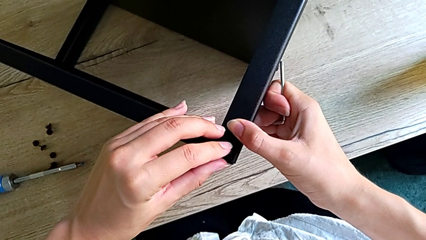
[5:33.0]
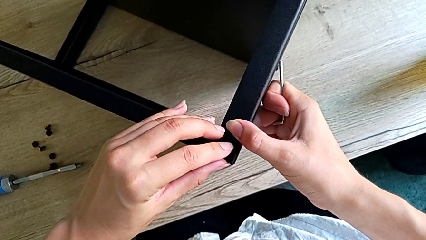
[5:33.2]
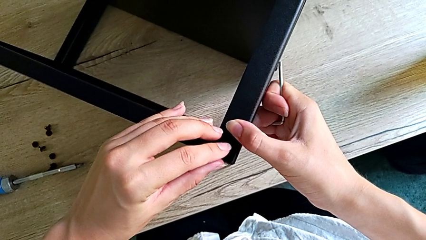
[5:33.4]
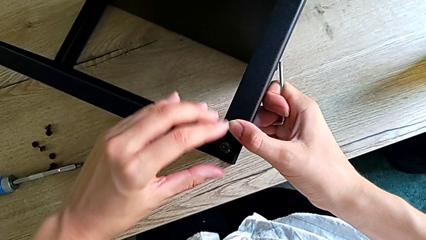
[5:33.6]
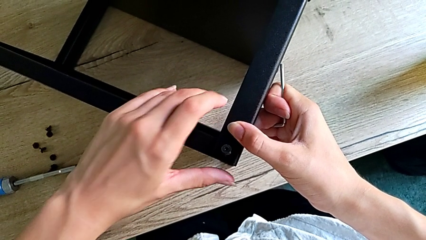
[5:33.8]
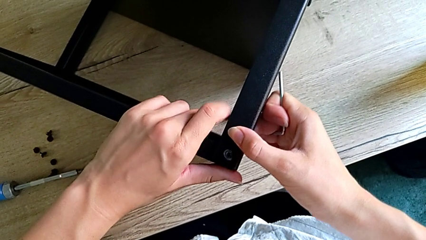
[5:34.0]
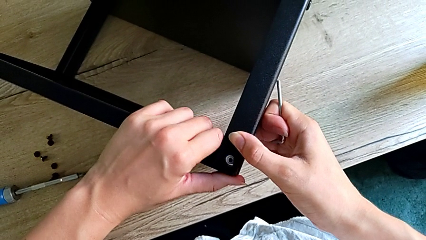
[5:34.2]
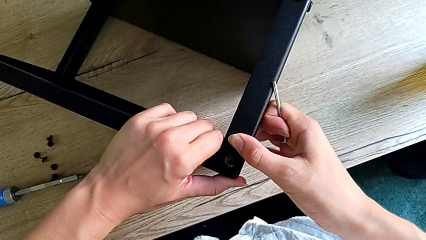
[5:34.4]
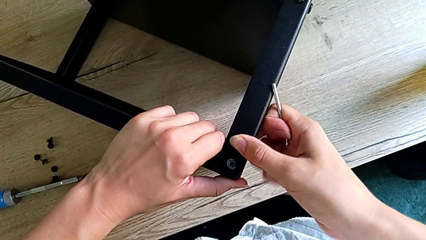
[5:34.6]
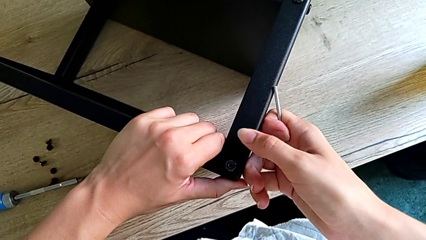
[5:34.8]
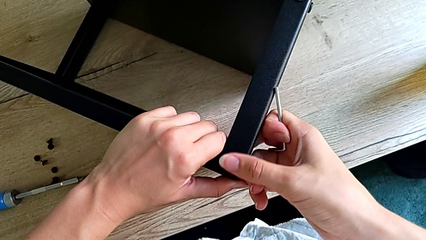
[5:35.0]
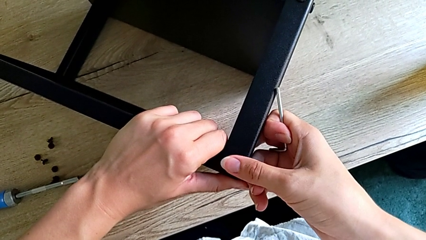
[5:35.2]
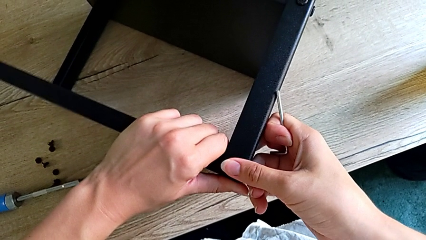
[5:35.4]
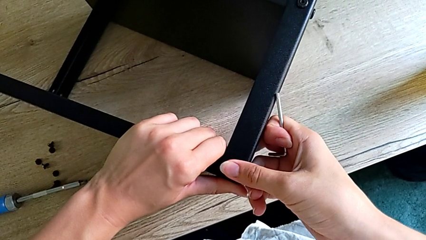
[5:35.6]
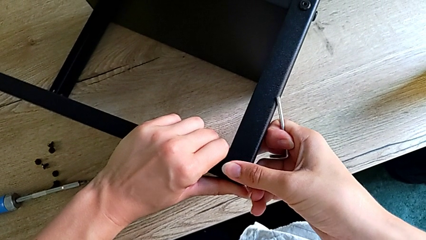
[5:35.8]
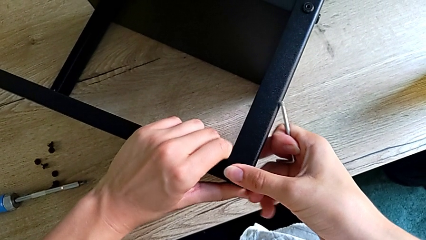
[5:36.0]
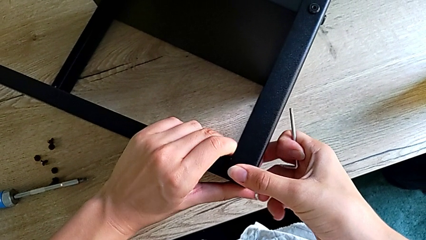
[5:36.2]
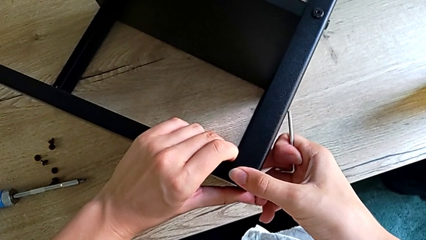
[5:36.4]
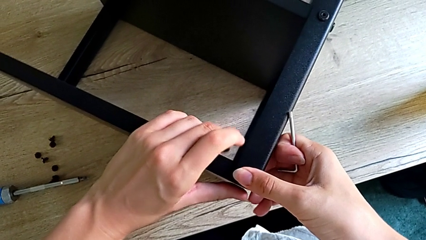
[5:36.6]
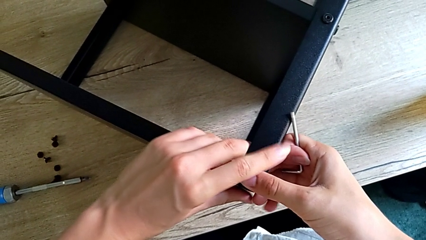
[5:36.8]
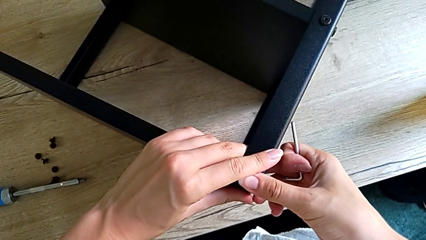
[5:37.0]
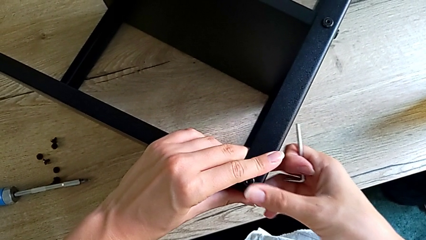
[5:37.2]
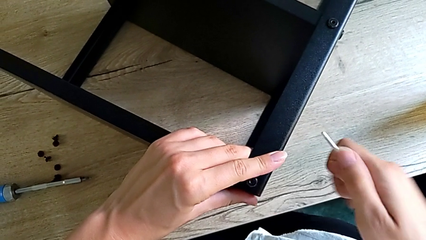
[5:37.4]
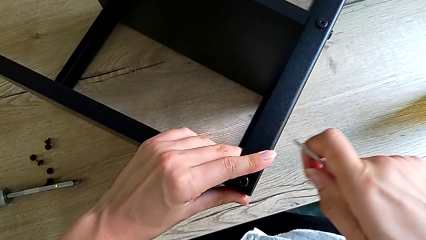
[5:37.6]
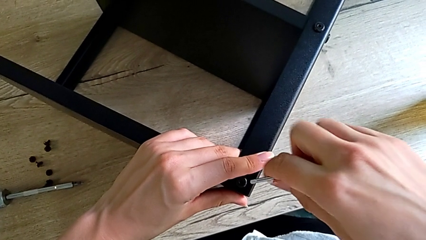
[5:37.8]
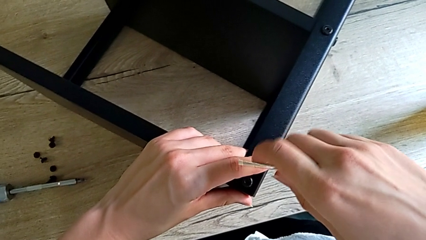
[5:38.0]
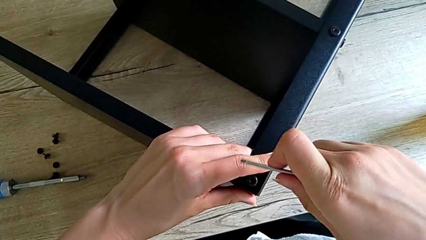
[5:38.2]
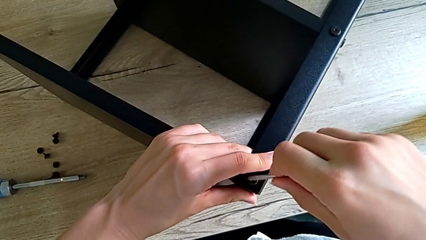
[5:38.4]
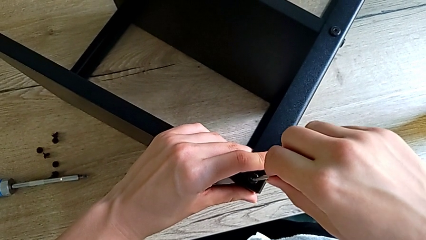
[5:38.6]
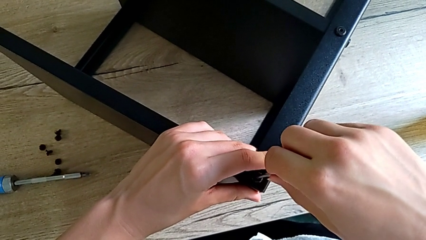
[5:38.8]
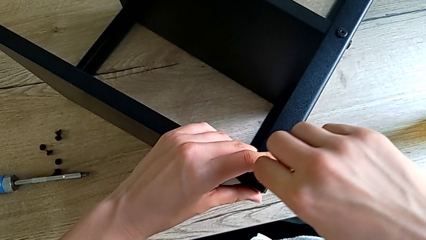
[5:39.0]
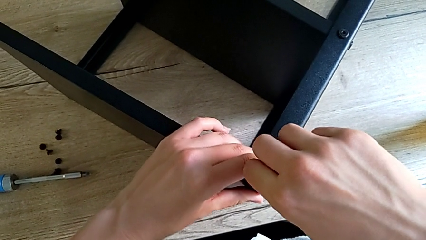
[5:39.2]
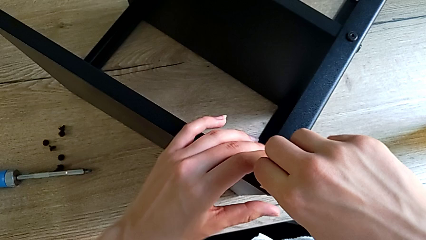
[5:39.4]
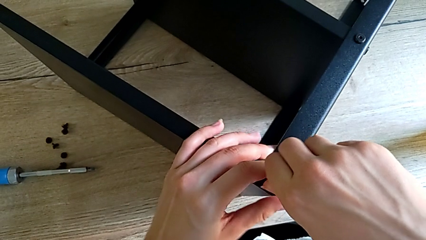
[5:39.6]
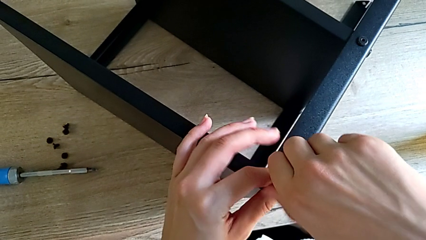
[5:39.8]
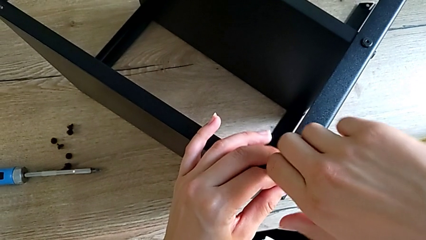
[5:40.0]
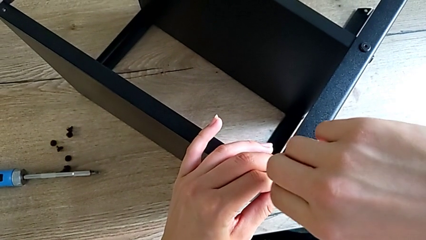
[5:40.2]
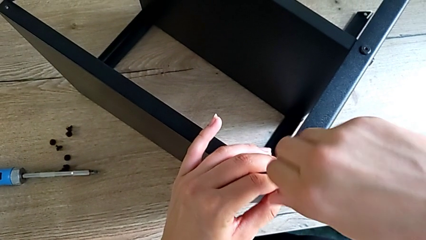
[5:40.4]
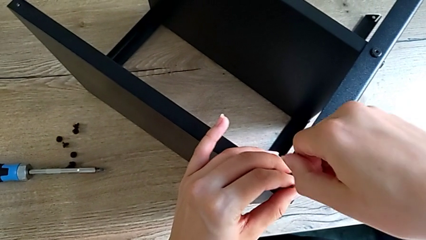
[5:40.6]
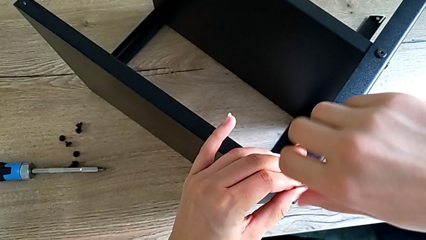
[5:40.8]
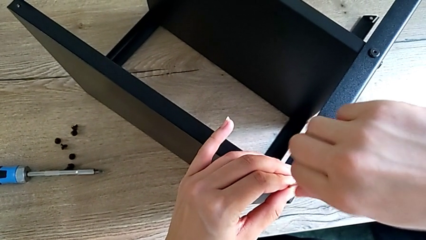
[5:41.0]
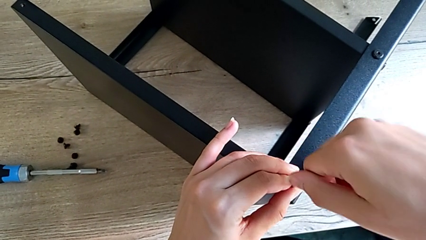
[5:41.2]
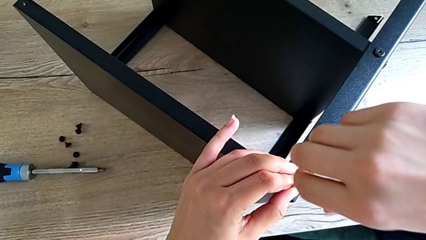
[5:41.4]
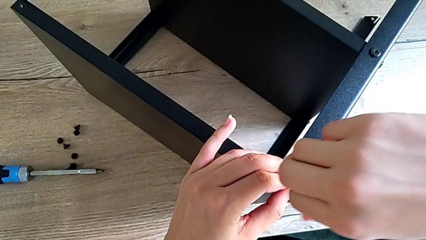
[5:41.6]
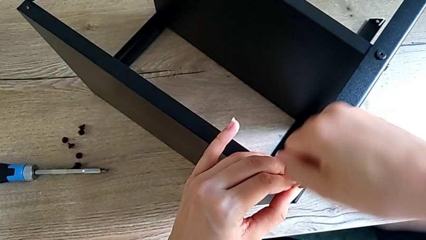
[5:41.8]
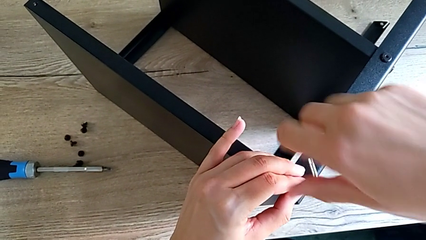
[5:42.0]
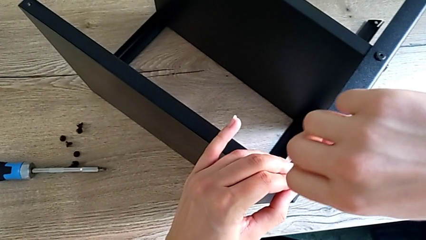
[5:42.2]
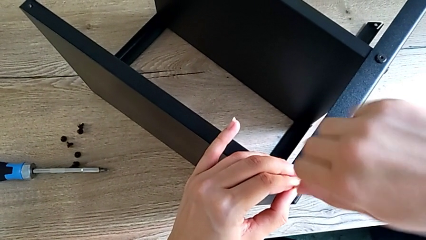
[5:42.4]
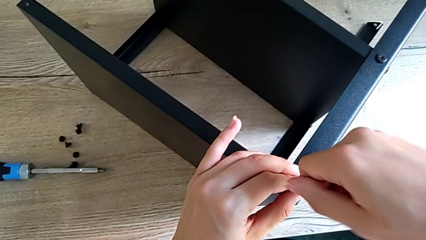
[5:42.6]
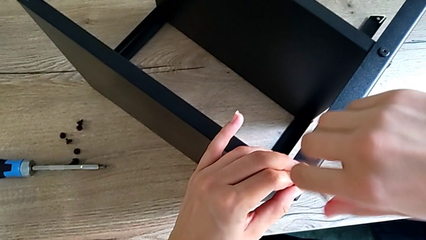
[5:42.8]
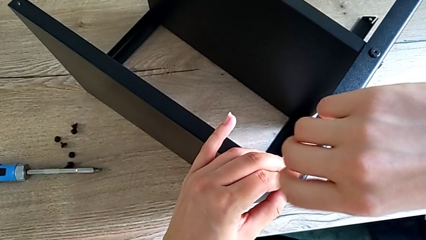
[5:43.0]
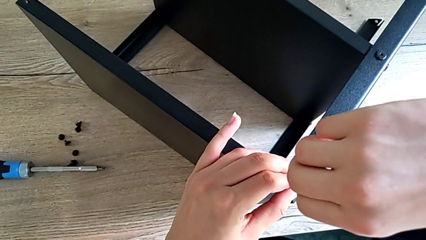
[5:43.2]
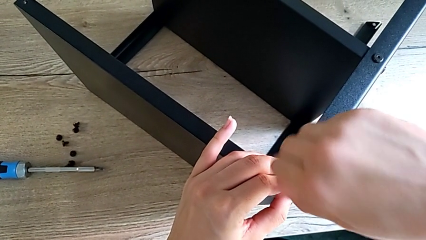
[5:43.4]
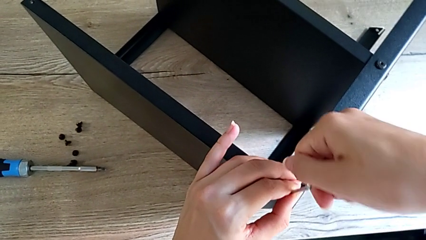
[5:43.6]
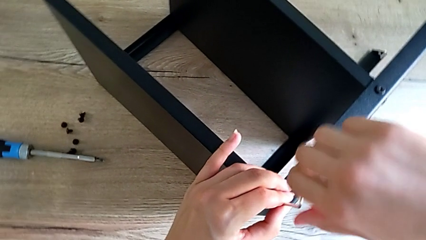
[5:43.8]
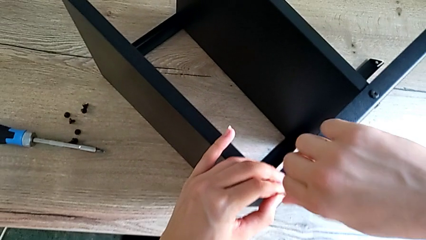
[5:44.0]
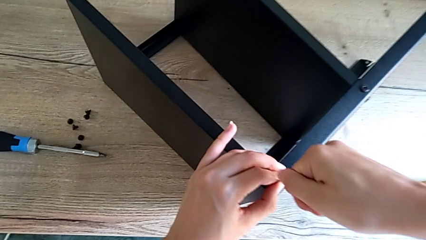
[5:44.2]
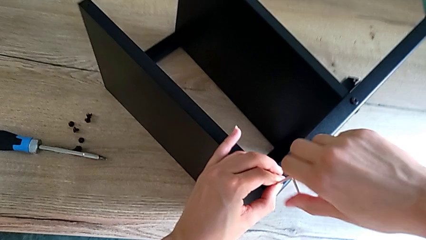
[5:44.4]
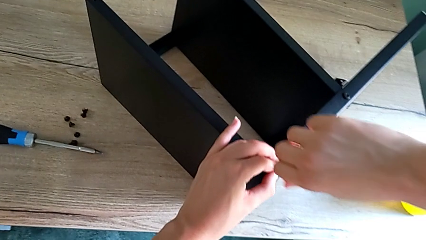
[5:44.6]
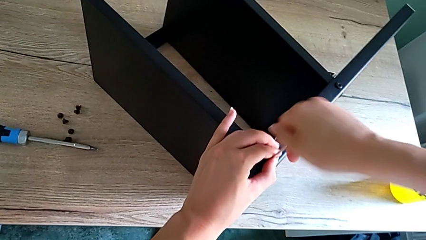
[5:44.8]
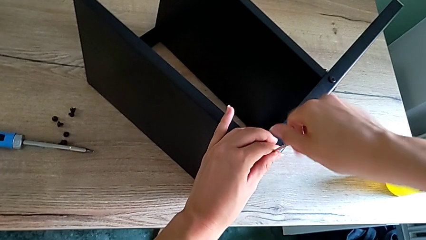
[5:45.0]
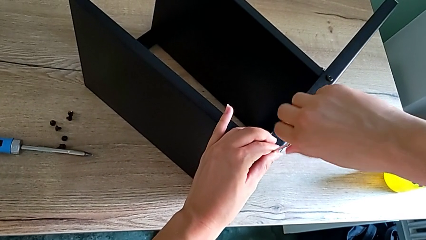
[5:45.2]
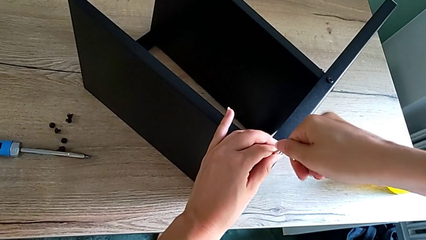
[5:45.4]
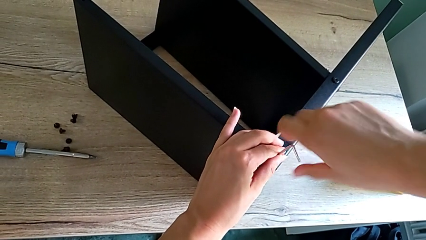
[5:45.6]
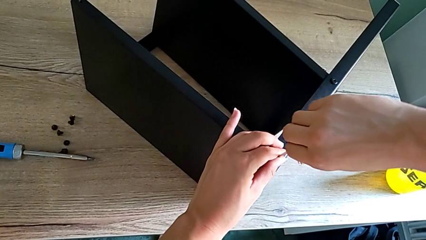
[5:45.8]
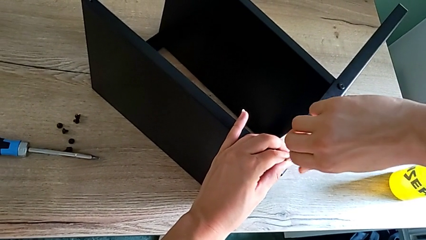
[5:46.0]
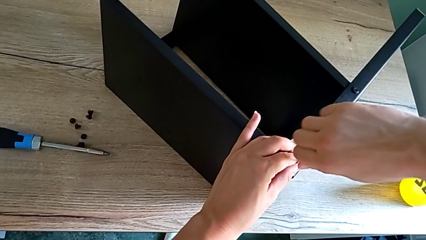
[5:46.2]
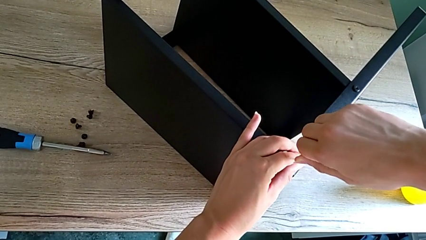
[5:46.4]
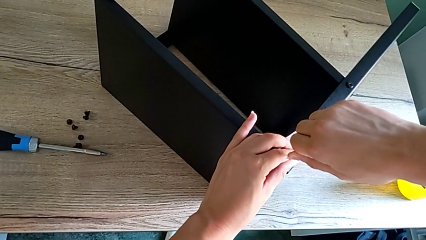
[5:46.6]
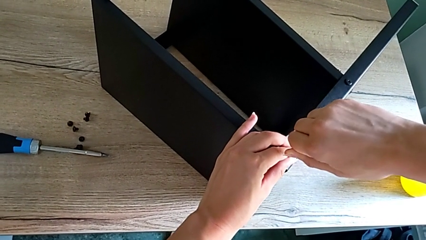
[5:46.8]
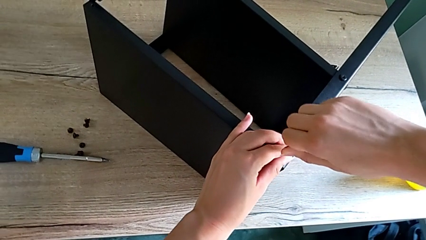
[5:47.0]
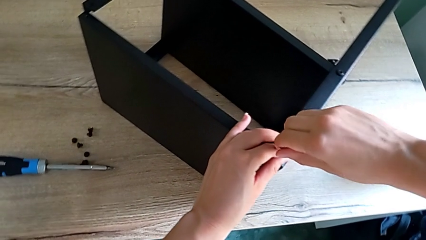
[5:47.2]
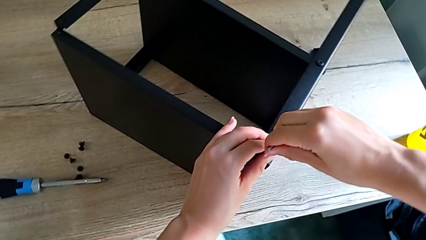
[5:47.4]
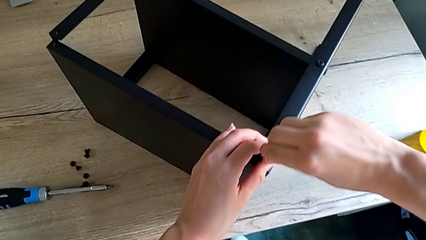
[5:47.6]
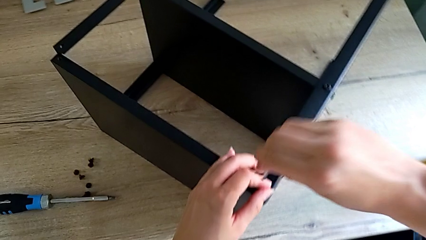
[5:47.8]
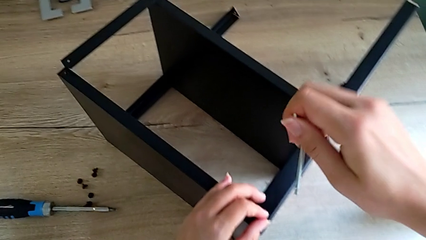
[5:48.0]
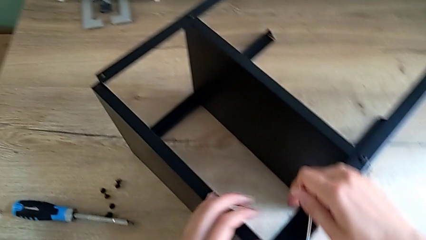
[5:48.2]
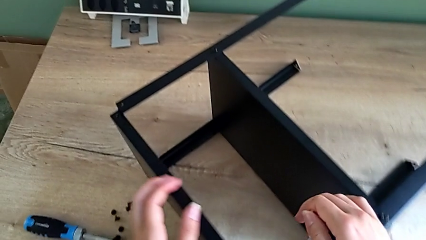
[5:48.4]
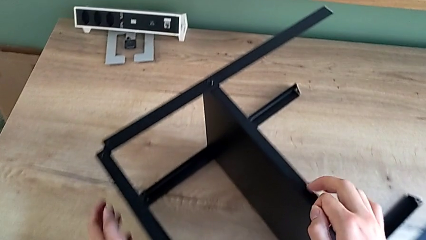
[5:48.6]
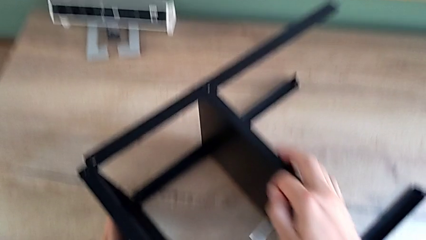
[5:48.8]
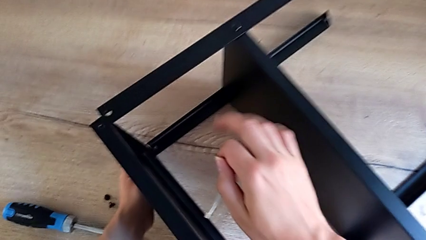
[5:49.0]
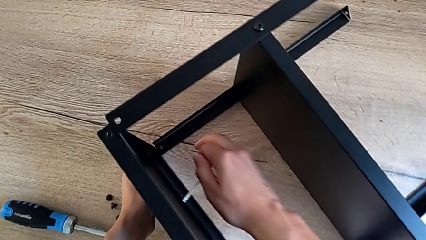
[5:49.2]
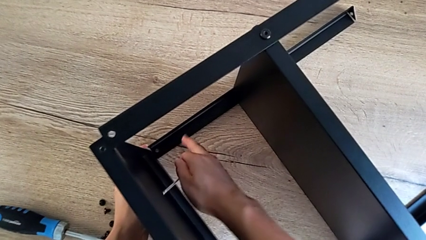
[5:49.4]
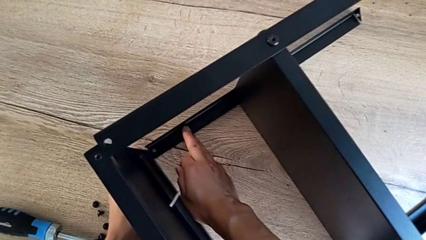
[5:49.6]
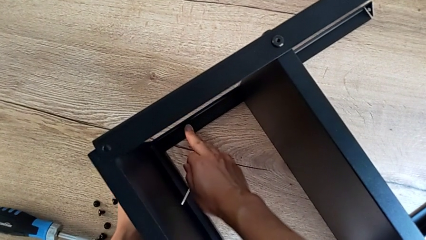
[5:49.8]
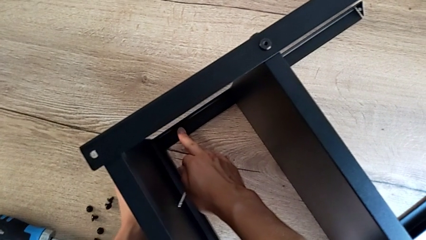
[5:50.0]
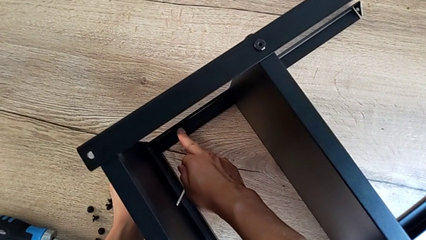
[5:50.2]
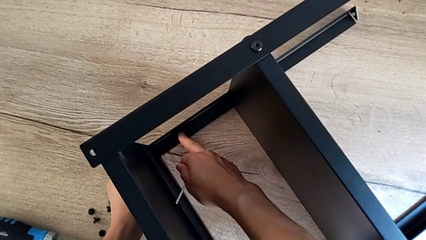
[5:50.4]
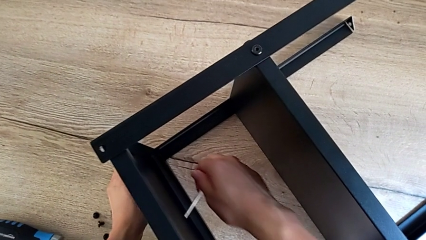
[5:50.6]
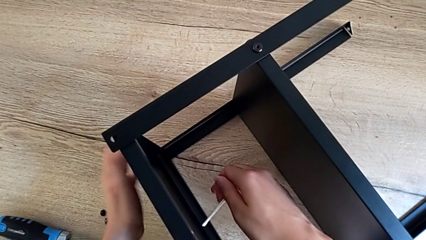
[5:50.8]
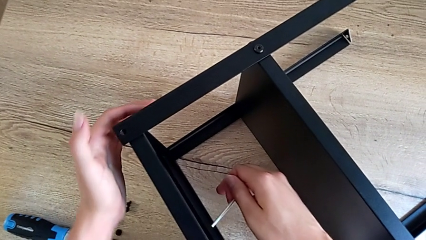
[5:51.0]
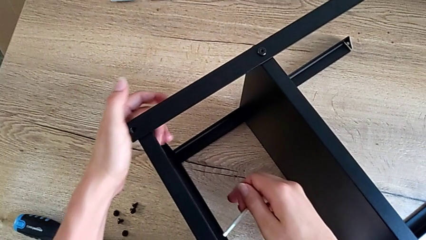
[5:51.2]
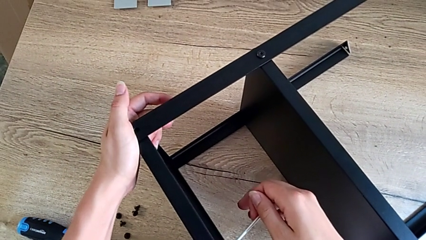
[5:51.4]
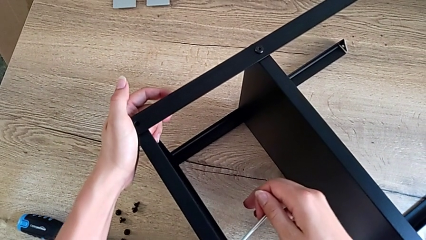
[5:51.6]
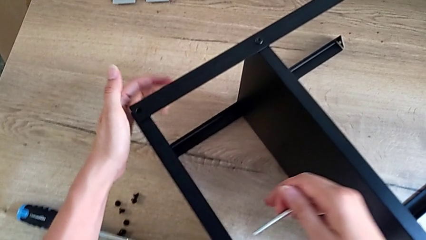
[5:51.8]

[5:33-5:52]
The camera wearer is assembling the top tray onto the legs. They keep inserting the small hex socket head, screw the top hex socket head and align the black tray.
